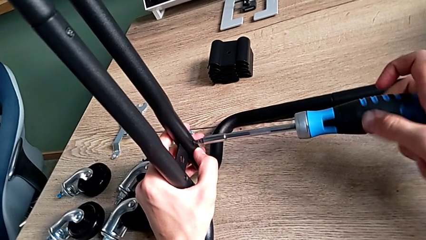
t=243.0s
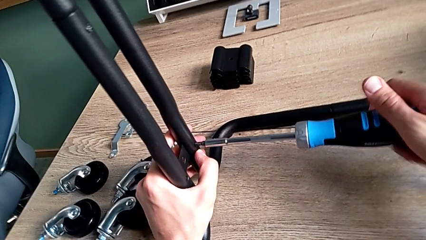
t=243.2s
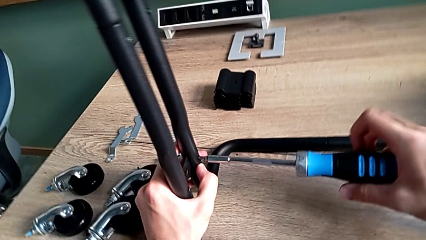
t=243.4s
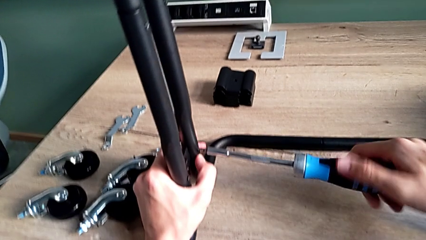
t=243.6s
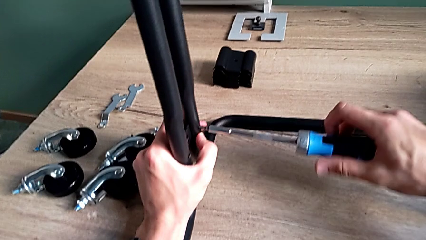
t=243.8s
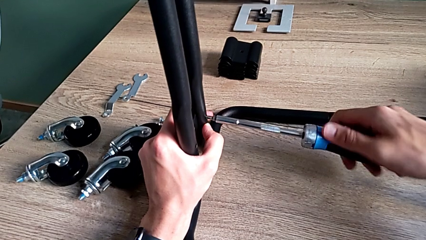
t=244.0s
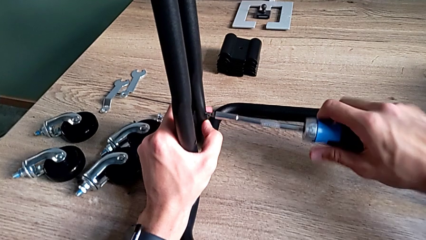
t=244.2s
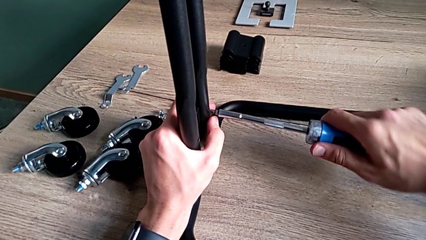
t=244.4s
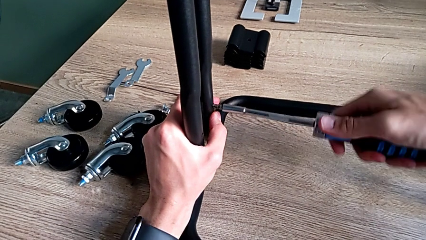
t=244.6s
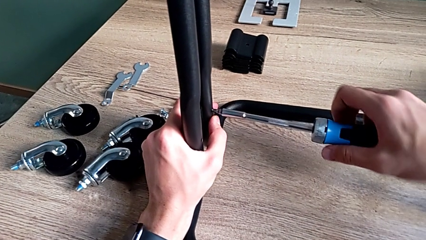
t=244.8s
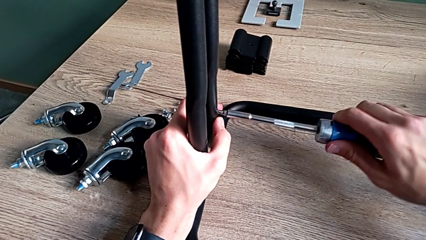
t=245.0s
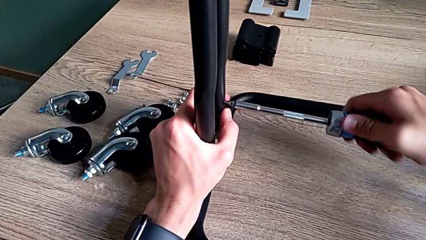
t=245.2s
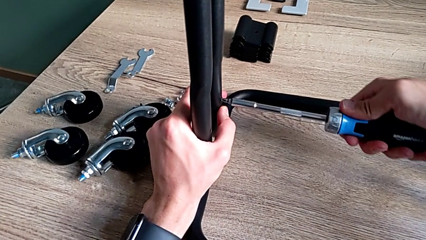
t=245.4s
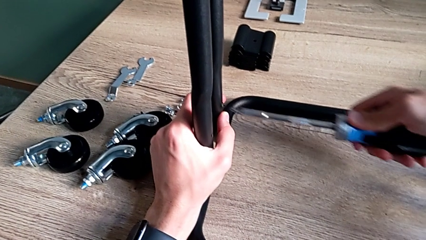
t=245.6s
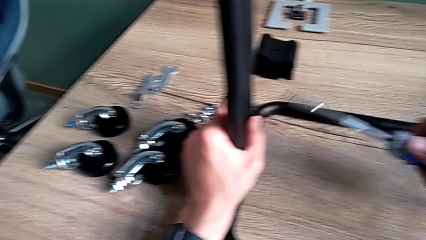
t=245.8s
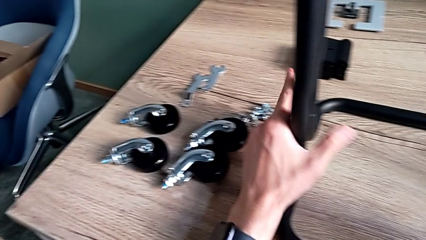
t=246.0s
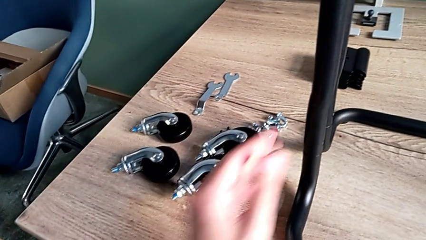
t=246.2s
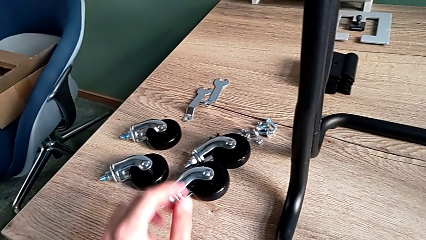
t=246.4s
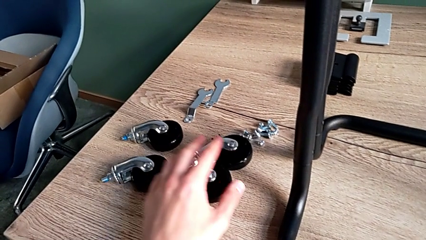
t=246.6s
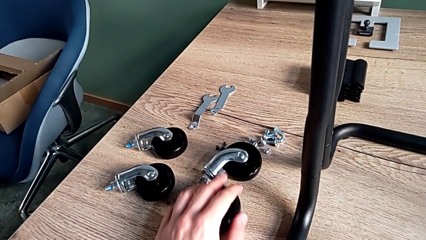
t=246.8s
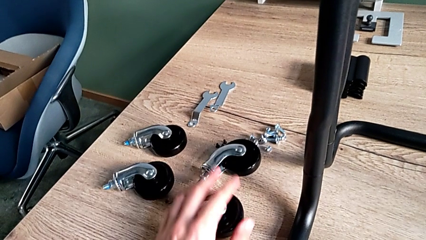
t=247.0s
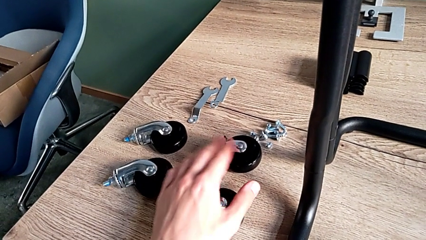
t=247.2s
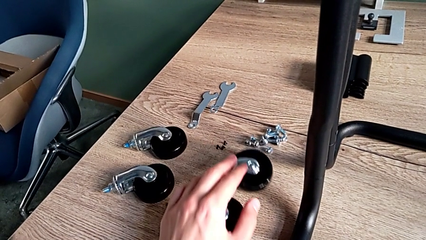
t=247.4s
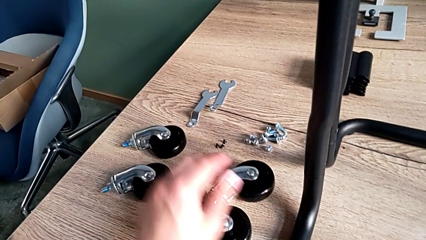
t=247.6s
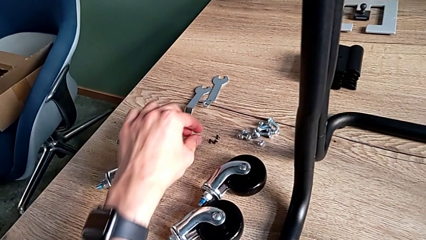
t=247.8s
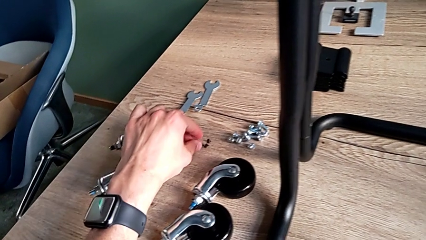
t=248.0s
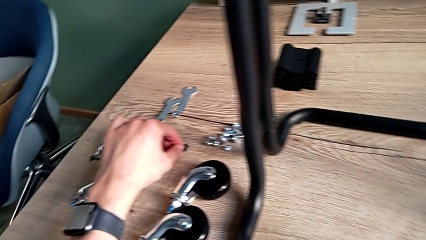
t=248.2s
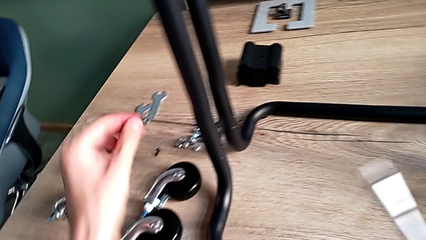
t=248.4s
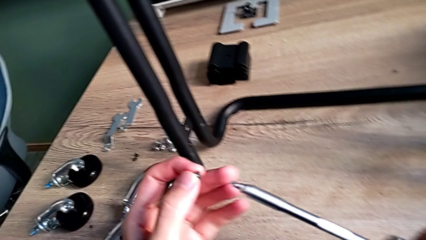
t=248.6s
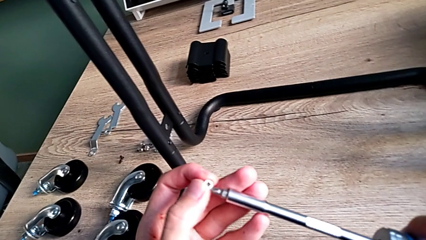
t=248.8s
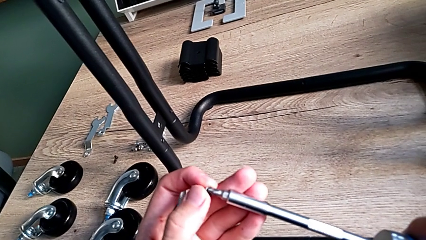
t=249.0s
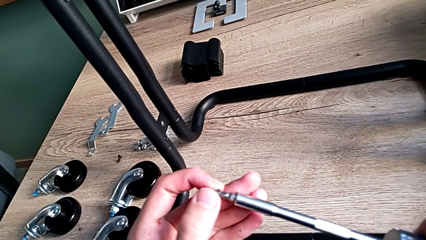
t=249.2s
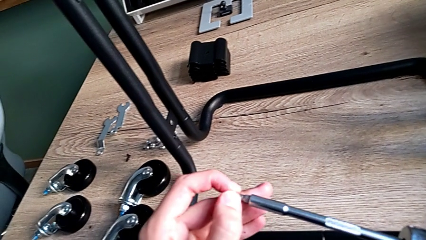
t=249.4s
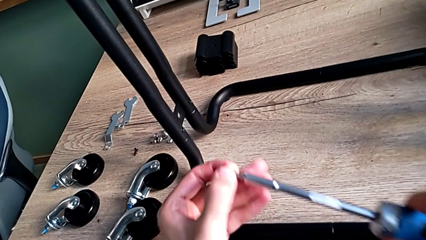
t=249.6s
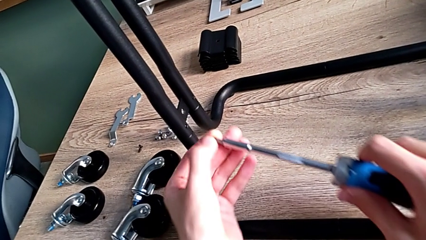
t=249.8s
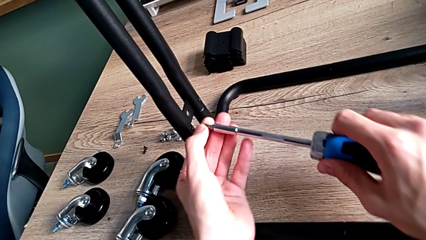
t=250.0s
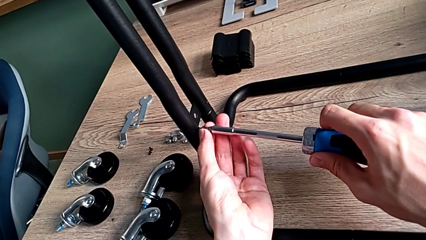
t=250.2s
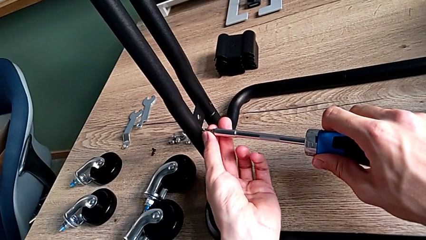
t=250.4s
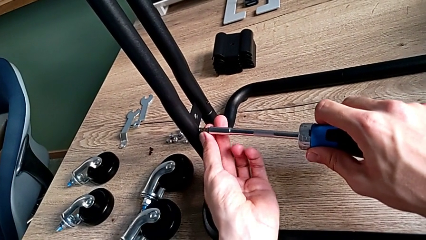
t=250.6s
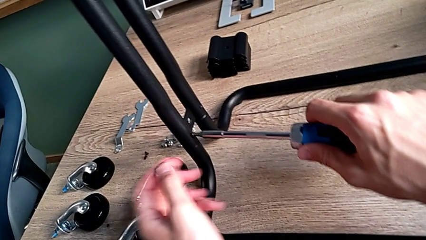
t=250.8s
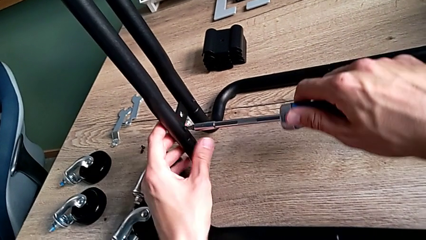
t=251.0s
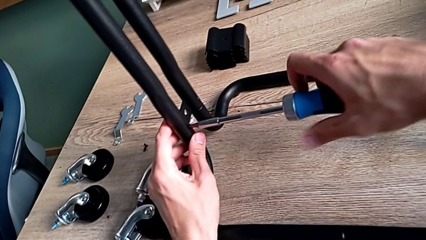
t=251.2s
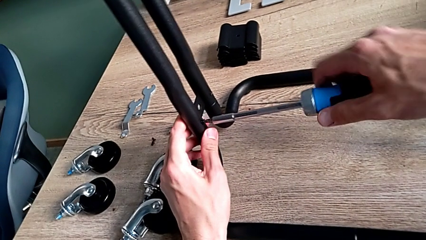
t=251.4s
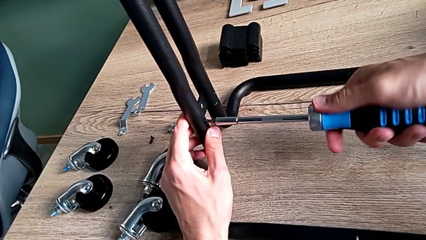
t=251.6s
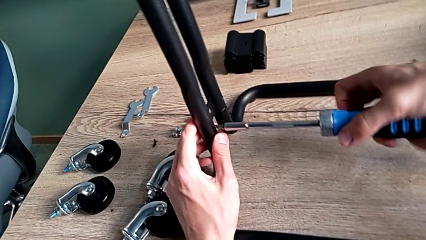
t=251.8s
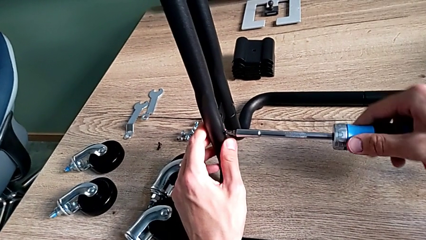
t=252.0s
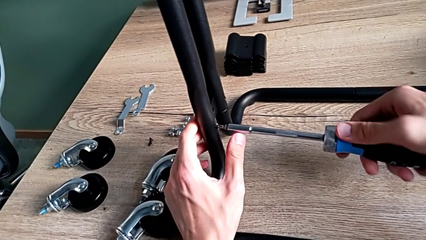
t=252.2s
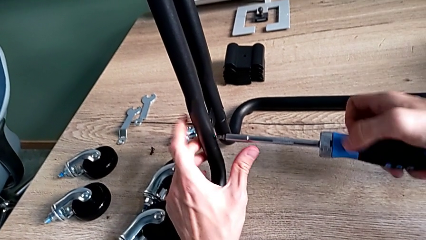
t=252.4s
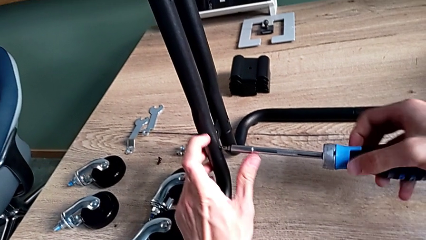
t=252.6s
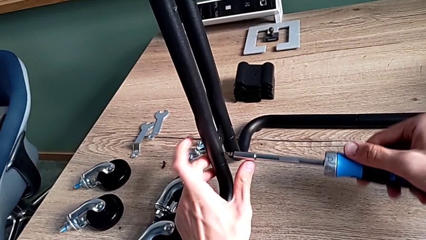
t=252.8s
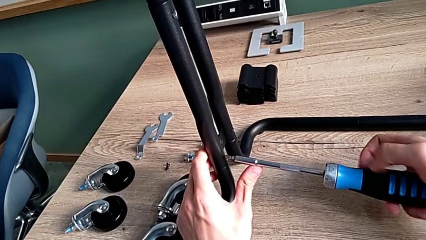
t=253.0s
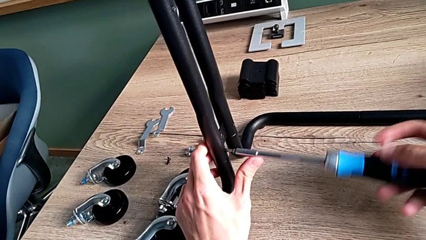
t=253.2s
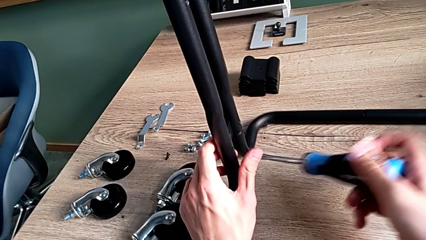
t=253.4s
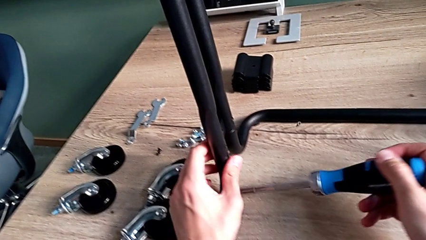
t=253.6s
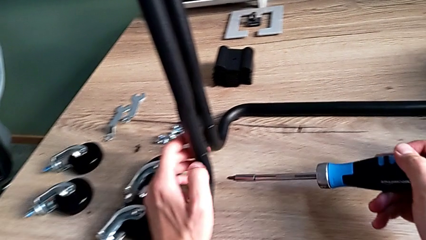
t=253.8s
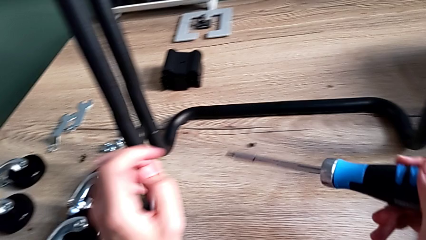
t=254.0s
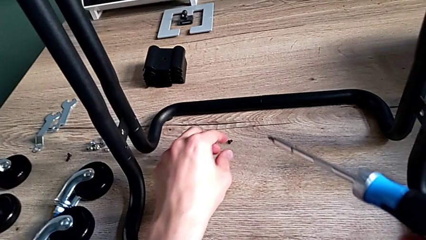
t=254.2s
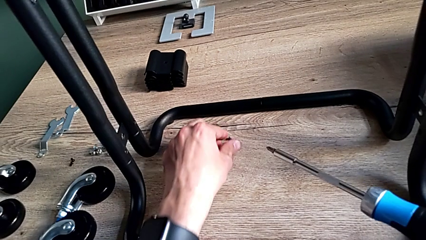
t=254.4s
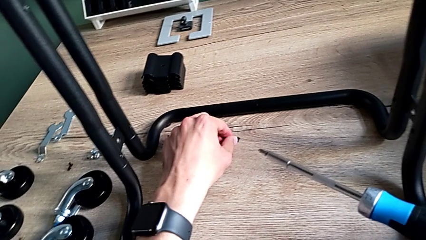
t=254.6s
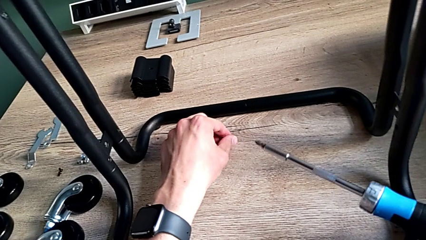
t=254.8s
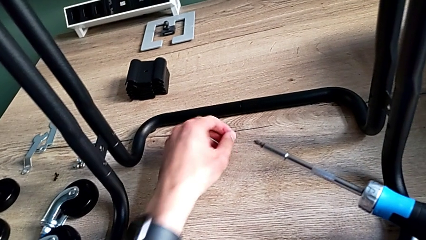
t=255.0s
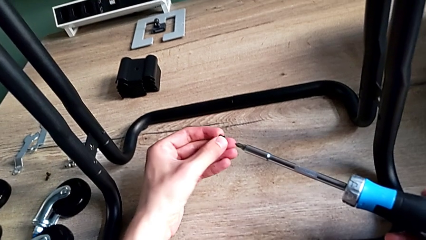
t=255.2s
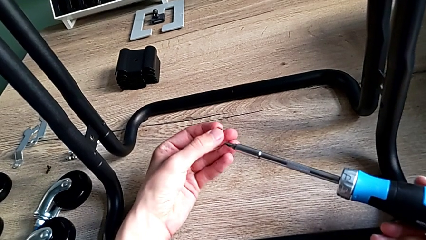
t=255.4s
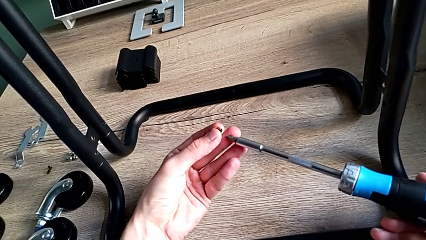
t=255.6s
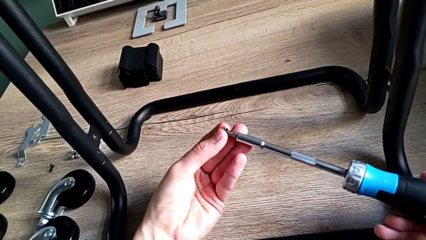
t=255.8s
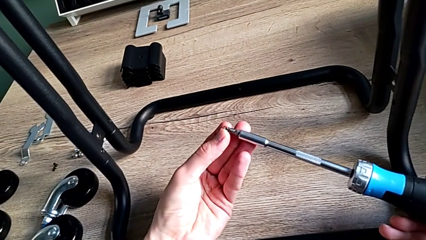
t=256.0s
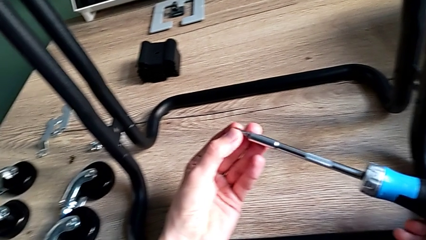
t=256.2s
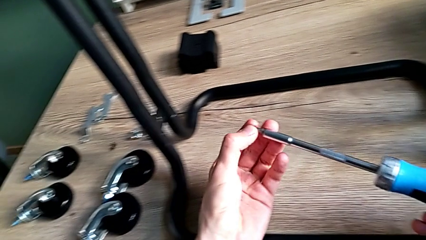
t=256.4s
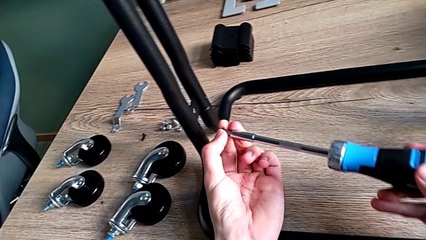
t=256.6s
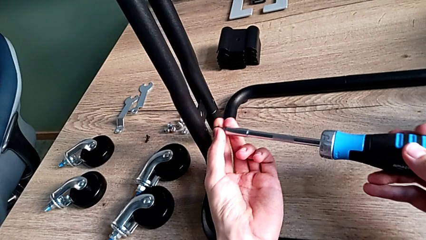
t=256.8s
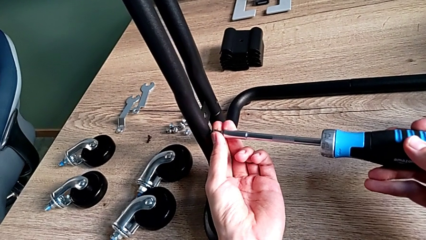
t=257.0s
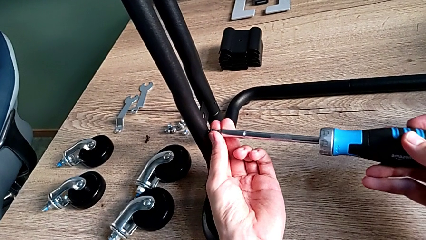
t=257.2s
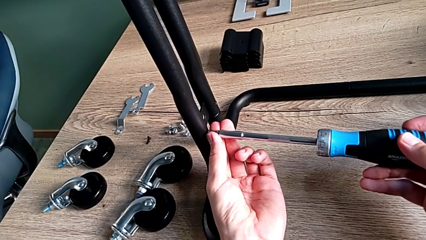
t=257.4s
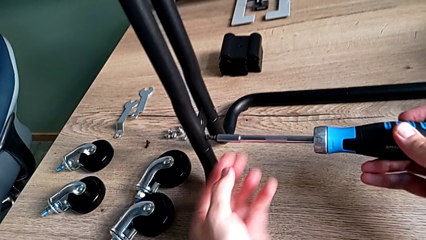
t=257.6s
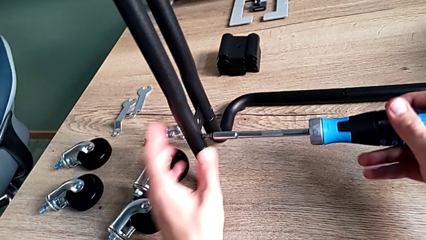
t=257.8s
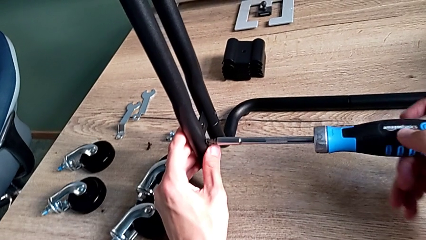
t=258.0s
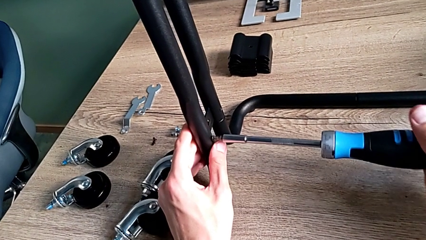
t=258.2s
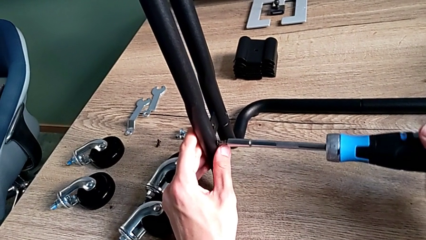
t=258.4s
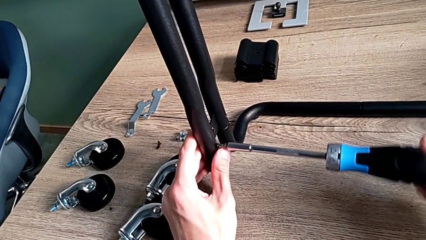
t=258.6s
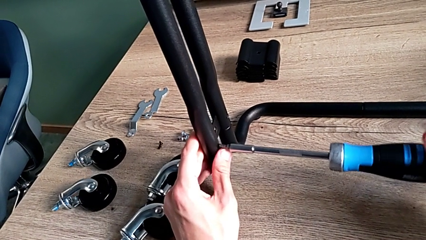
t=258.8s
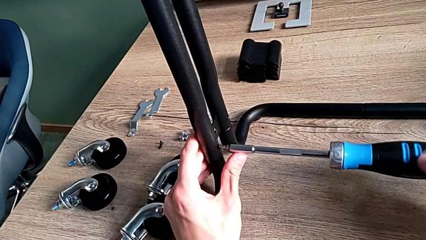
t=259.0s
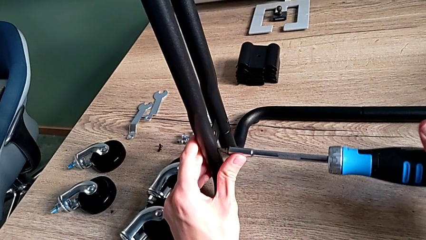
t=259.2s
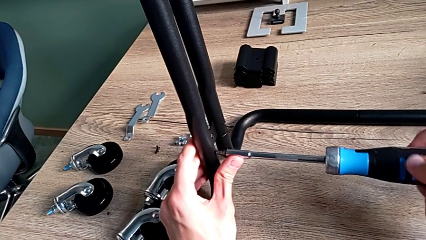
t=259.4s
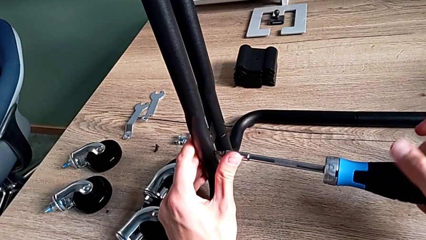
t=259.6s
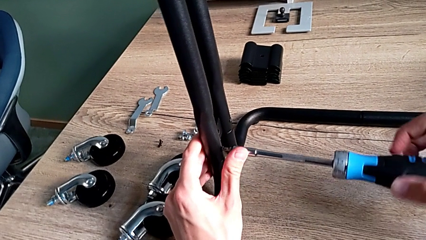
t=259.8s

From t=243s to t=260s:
The camera wearer is assembling the frame of the furniture. They screw the first screw, disassemble the screwdriver, approach the wheel, disassemble it, grab the second screw, place it, insert the second screwdriver, screw the second screw, accidentally drop it, approach the second screw, grab it, place it, insert it and begin to screw it.
